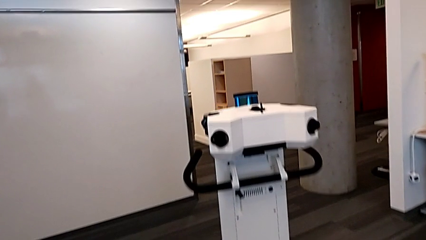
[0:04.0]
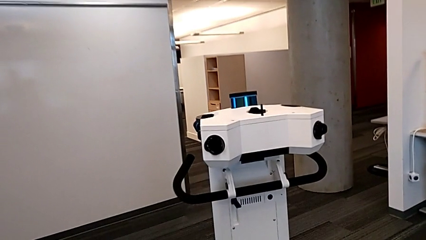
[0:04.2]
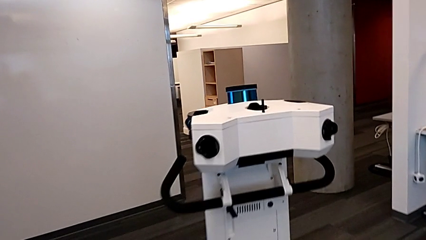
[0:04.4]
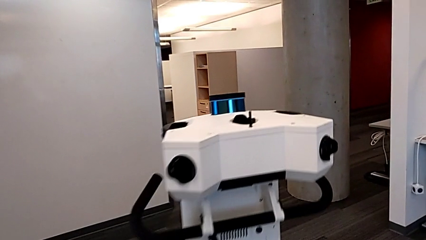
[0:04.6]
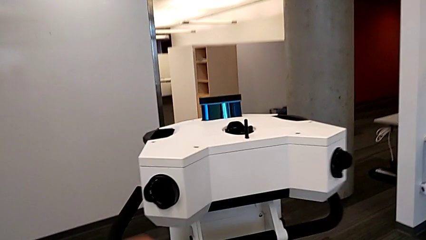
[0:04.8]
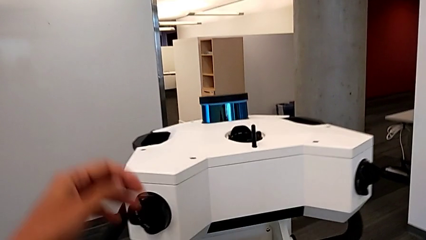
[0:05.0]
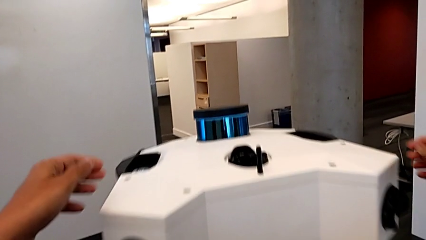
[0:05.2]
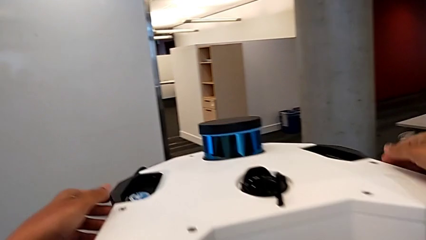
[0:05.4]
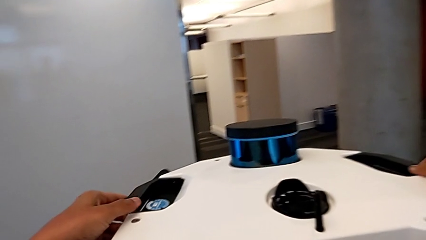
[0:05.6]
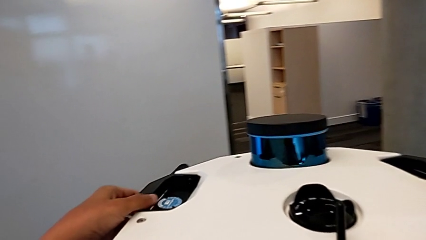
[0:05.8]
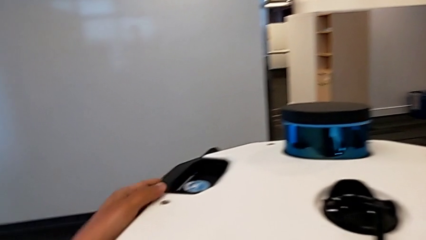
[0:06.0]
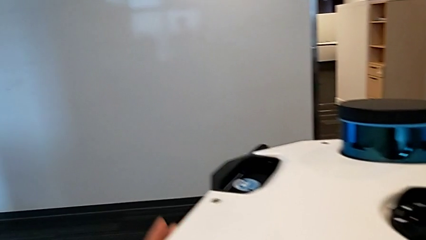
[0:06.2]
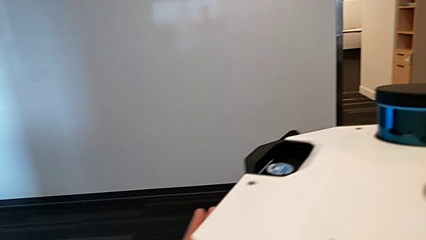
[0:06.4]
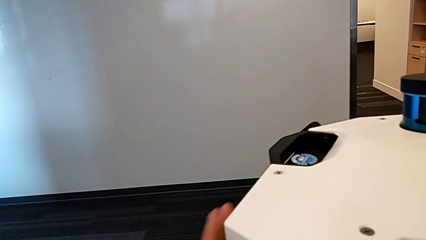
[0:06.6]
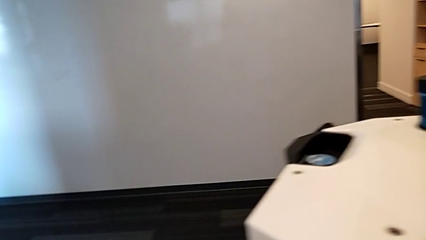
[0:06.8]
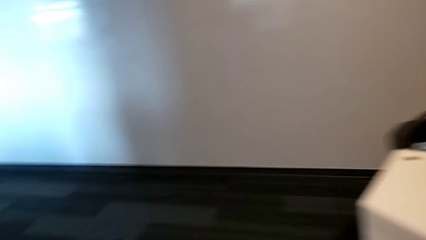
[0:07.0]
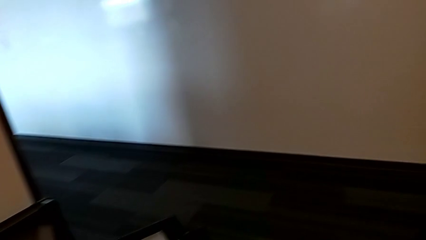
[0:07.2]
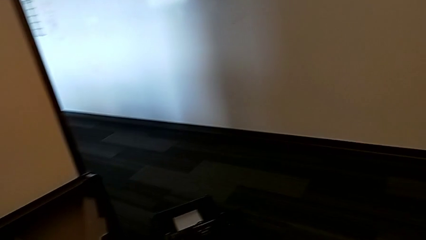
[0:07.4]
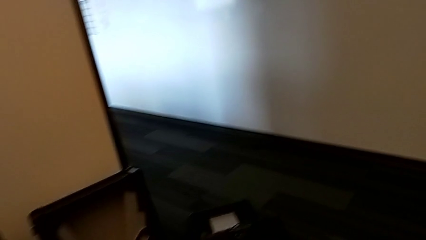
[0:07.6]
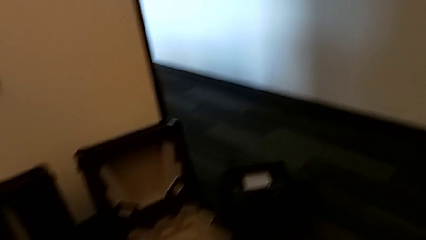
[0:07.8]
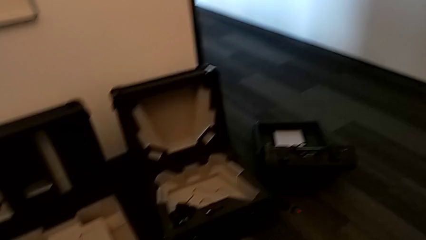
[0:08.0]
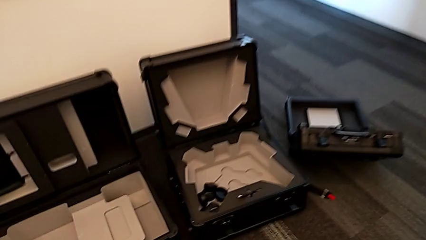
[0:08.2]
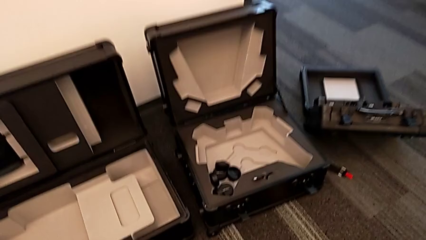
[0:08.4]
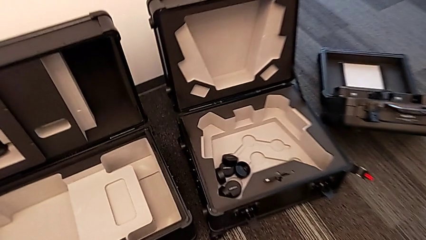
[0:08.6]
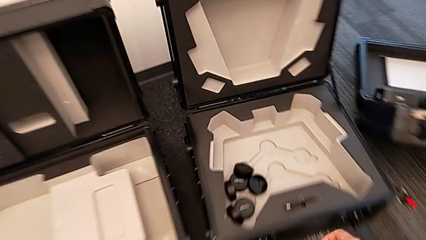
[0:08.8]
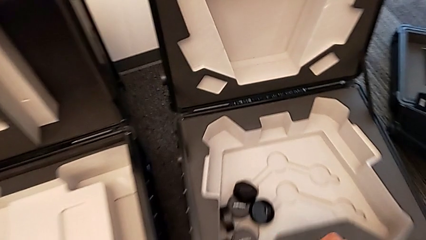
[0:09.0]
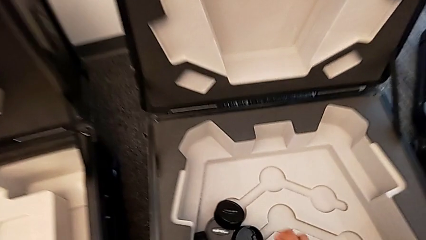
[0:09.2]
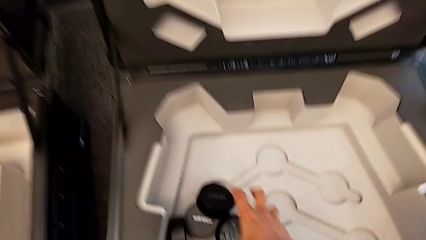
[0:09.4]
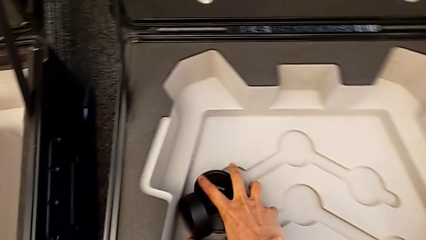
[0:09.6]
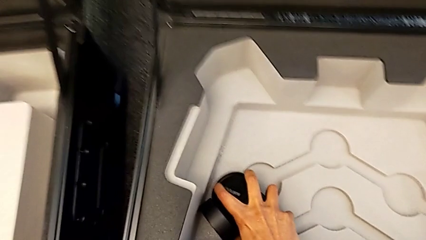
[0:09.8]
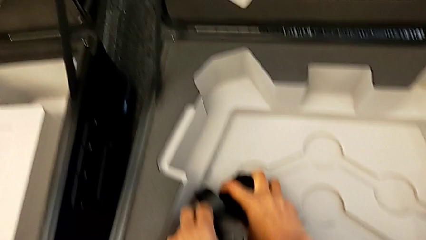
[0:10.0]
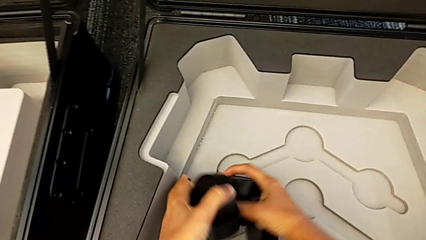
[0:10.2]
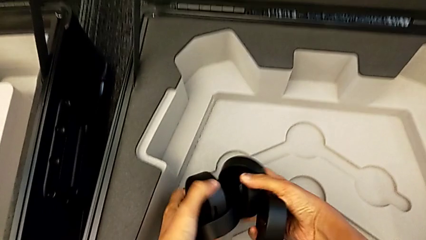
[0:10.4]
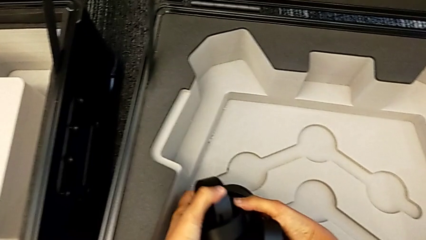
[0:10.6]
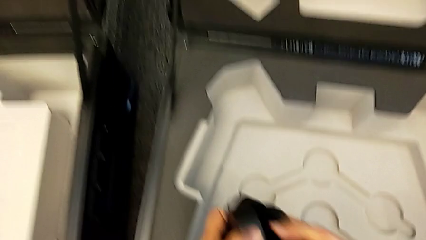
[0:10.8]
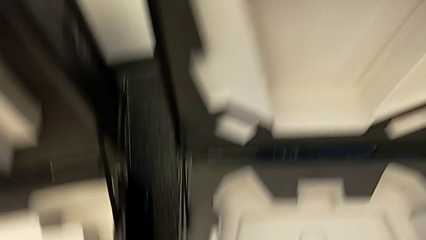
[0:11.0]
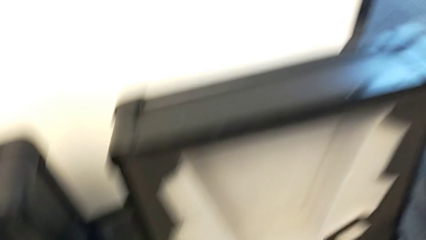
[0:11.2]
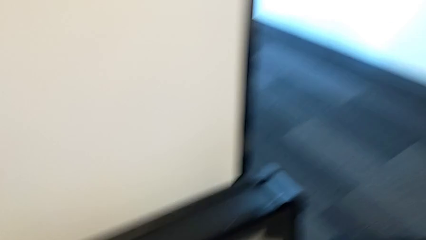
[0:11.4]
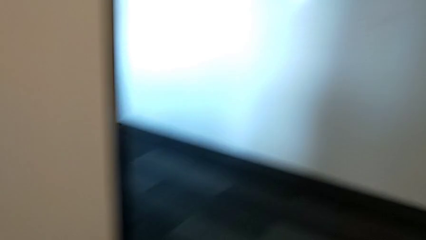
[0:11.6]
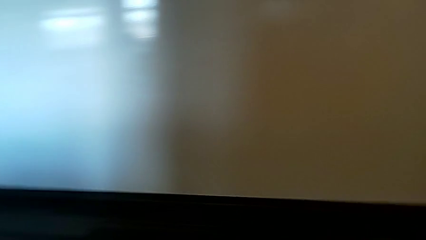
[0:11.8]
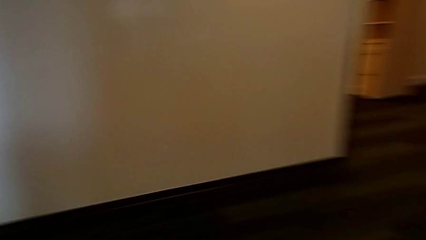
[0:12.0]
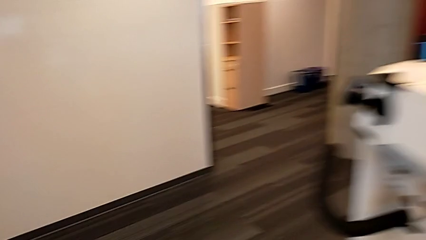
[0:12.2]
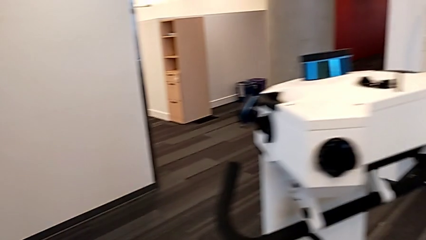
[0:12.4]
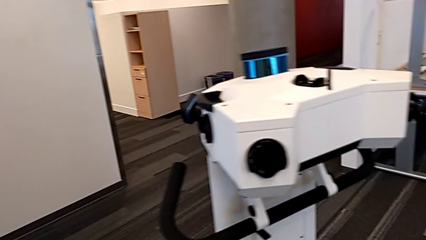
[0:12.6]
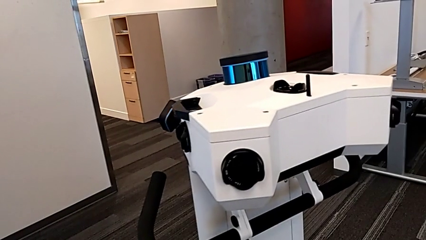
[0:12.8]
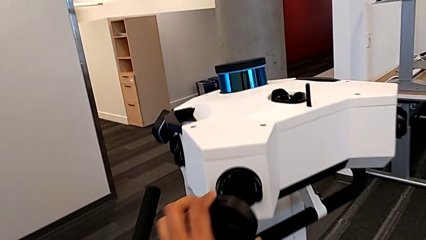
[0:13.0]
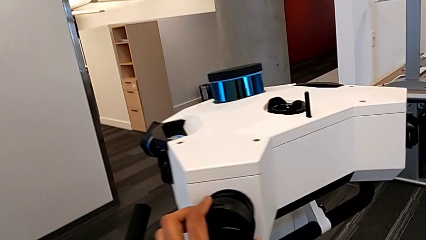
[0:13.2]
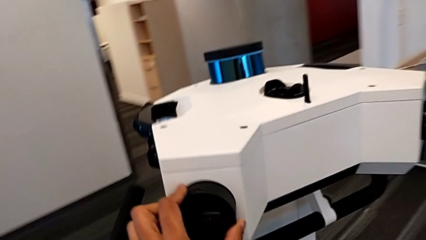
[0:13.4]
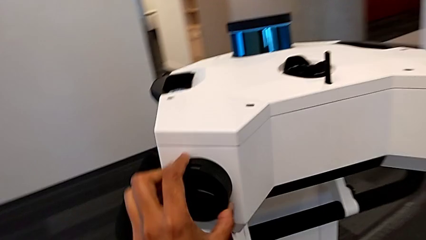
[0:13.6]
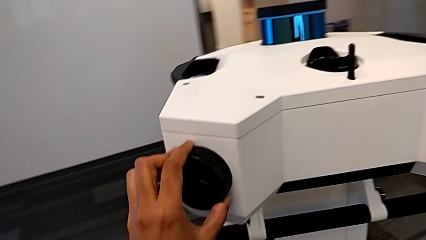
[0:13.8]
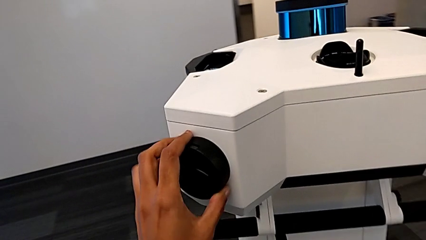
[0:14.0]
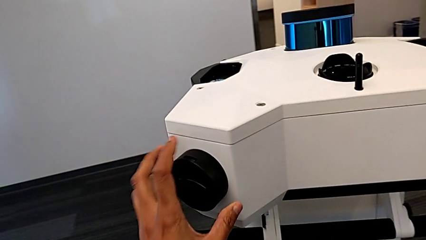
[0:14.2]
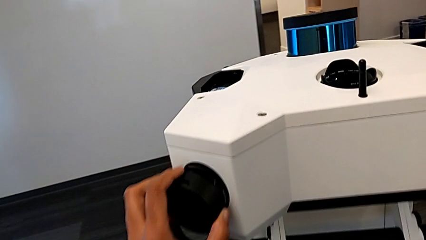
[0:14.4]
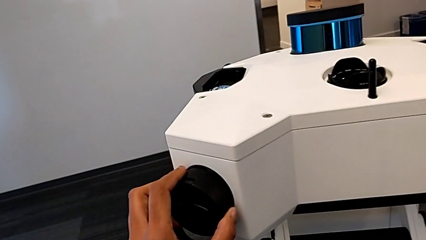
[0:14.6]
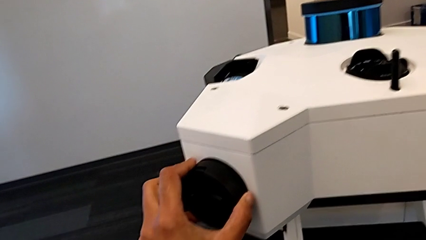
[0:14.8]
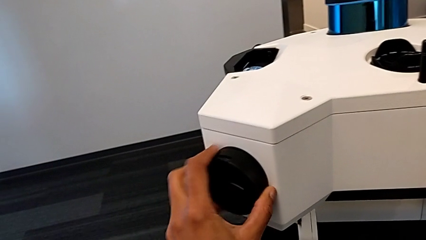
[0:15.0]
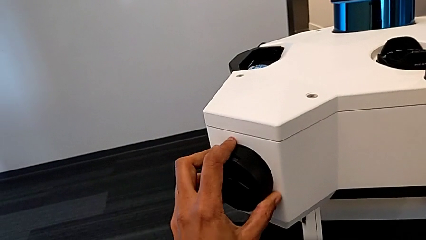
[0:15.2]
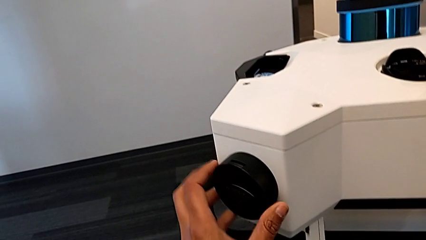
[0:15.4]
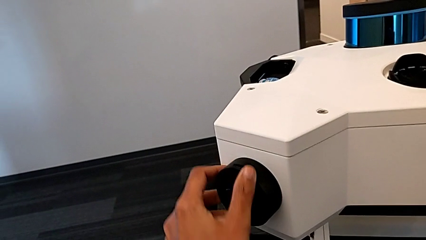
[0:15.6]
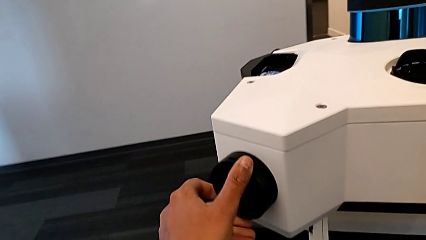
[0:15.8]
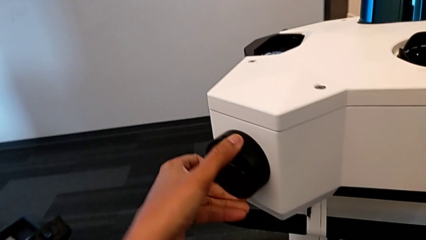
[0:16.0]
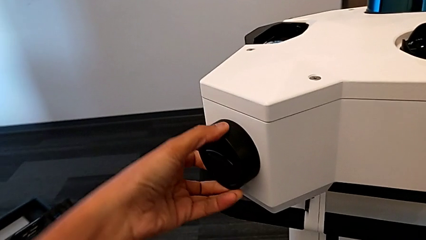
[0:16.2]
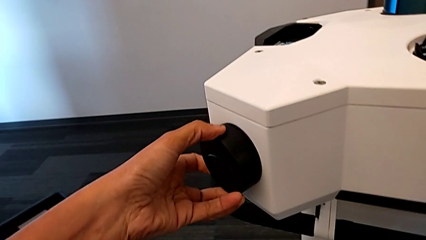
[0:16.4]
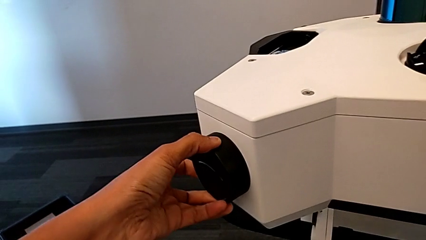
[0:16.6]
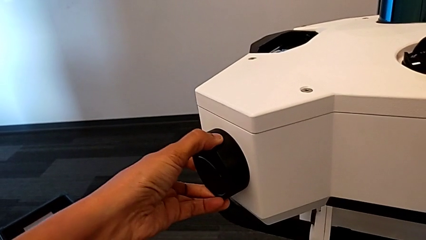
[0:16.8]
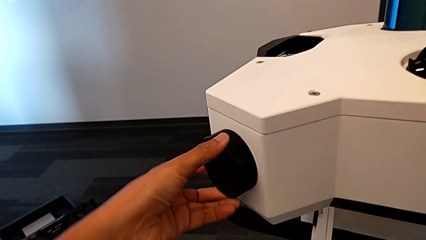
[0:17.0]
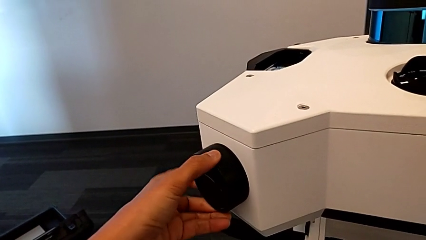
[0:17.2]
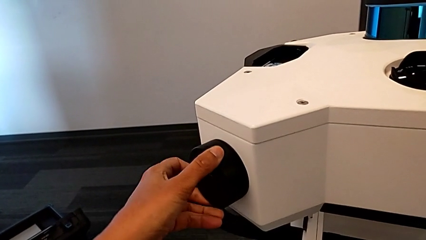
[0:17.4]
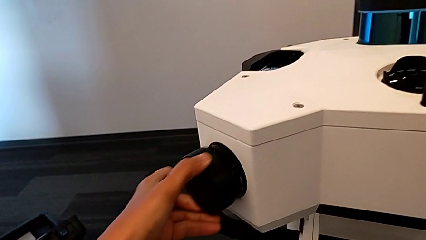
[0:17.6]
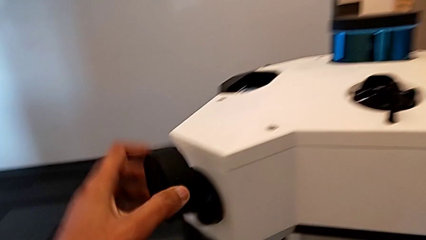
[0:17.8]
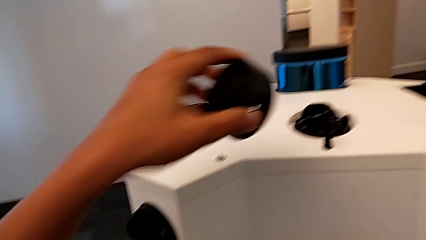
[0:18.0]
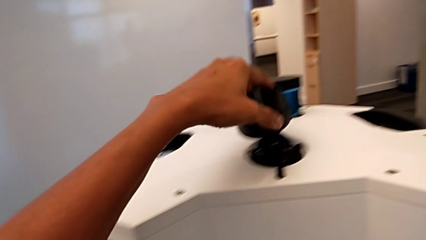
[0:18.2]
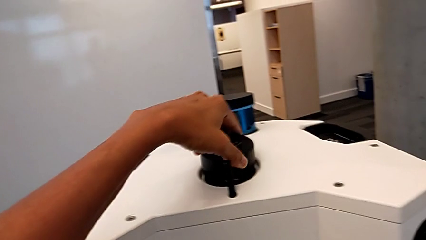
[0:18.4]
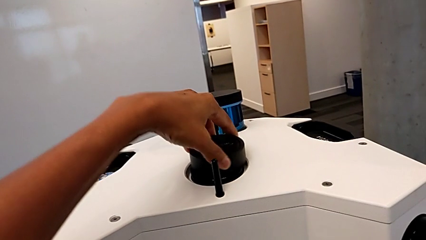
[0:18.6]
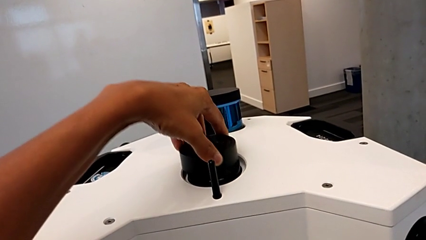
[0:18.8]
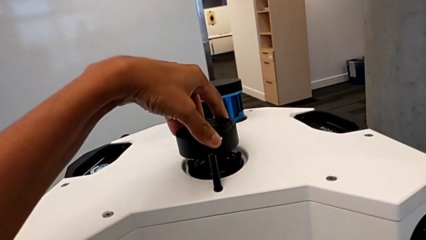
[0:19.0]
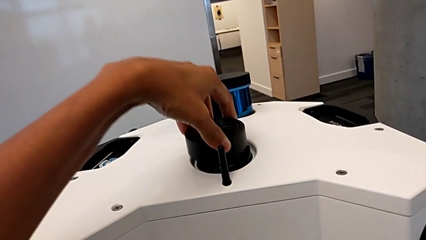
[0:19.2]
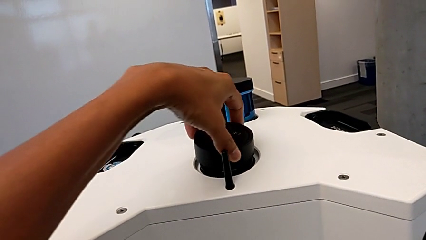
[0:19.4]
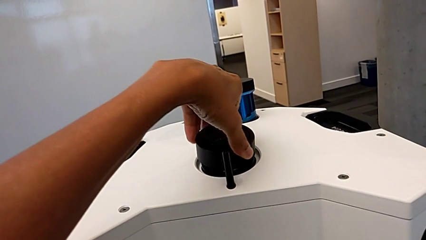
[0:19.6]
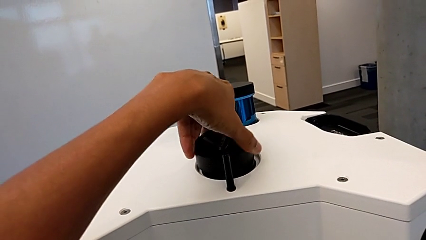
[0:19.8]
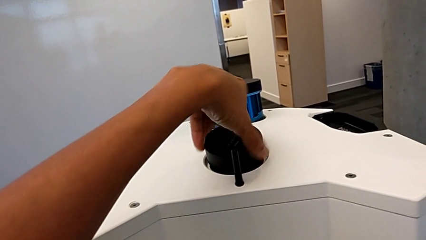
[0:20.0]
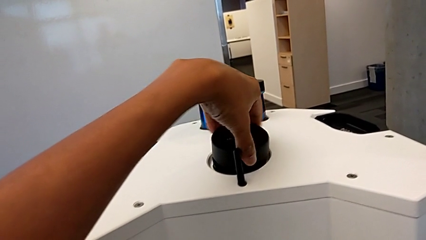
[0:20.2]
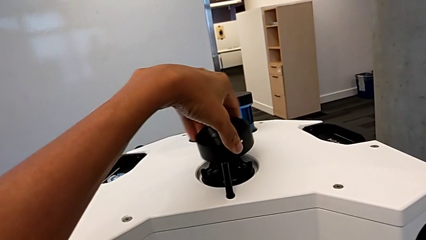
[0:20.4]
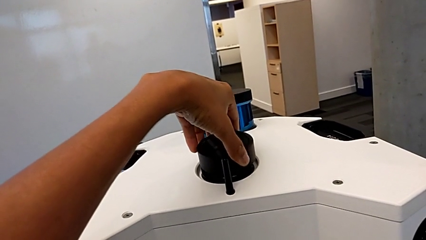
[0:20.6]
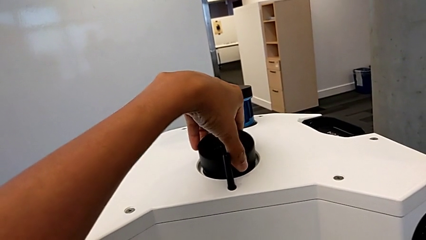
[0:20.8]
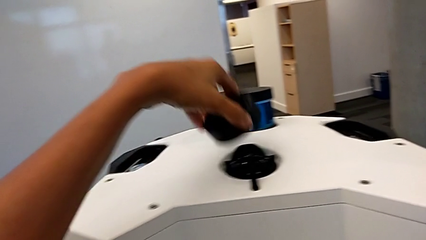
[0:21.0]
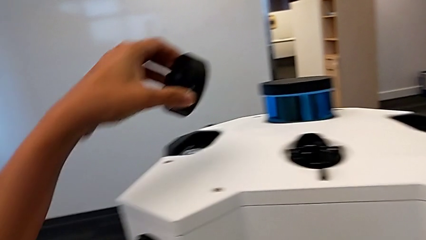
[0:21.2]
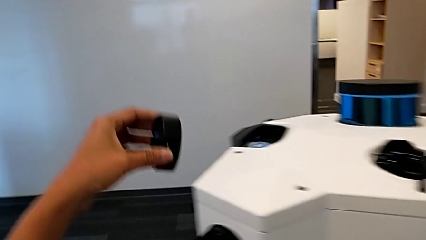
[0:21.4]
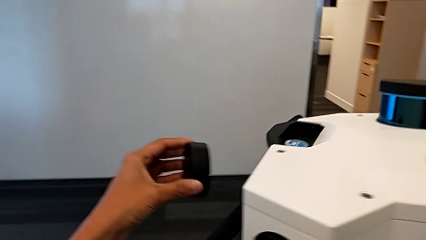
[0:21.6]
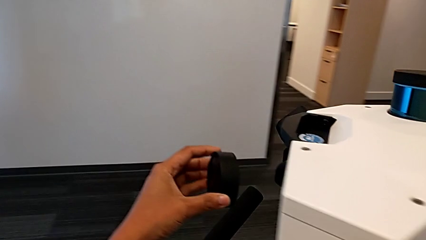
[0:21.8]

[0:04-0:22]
The camera wearer is inserting the lens covers. They grab the lens, grab the lens caps, lift the lens cover, wrongly place the first lens caps, but it's the wrong one, and withdraw them twice.
